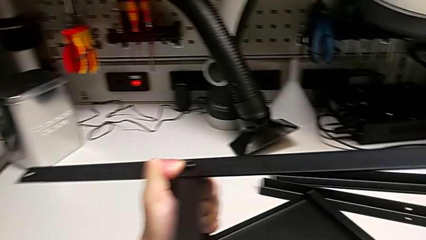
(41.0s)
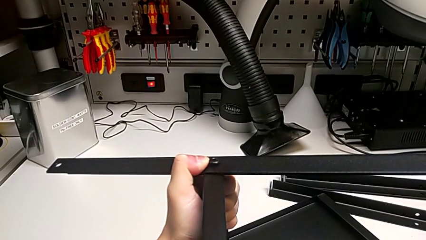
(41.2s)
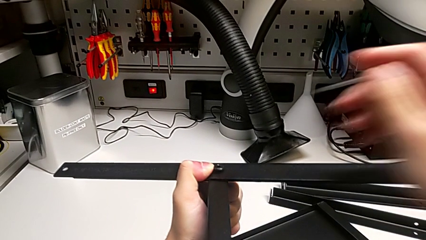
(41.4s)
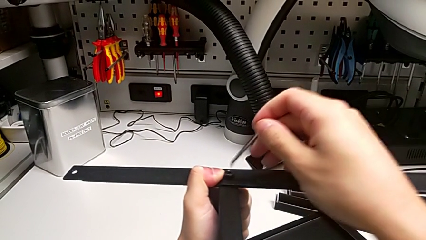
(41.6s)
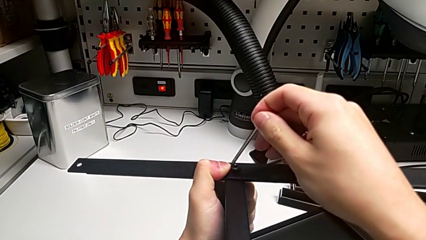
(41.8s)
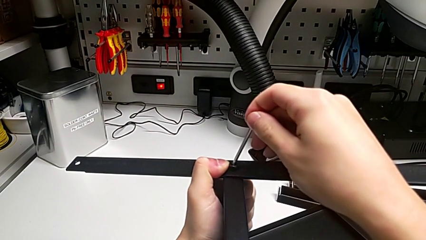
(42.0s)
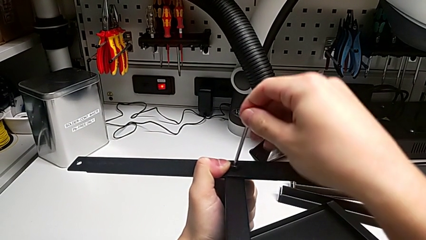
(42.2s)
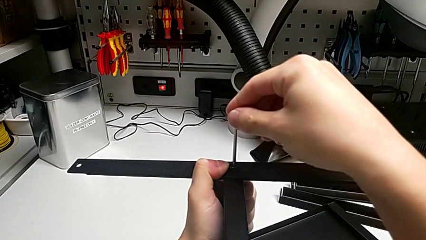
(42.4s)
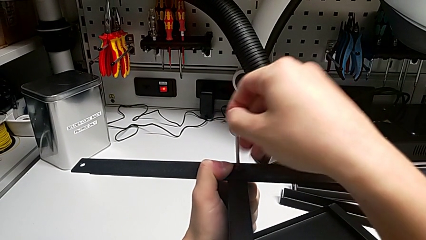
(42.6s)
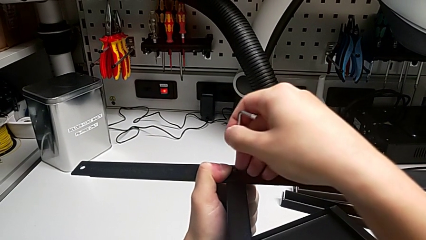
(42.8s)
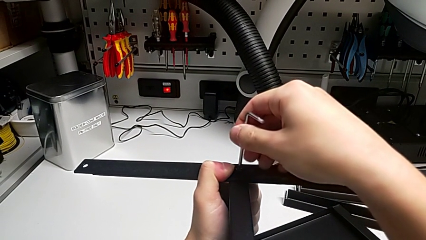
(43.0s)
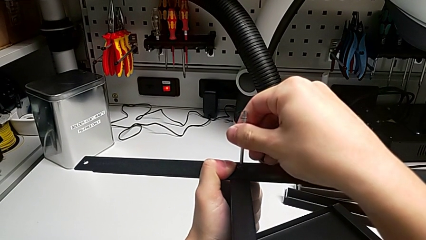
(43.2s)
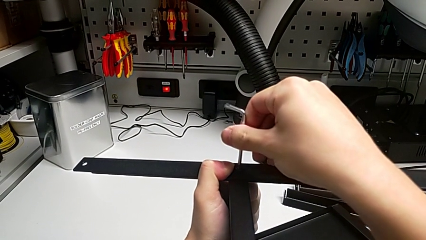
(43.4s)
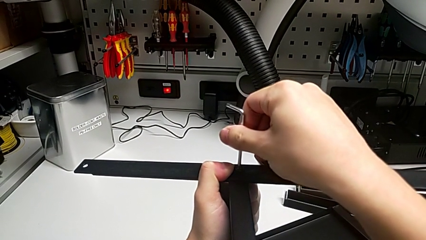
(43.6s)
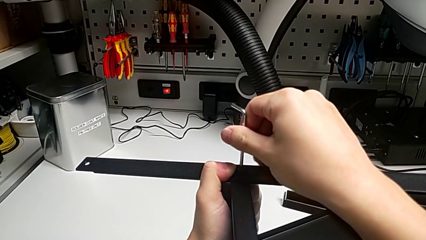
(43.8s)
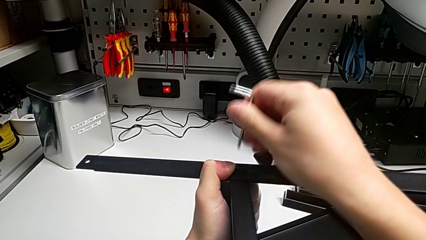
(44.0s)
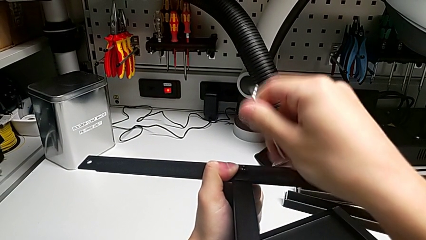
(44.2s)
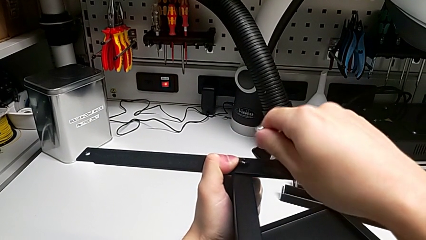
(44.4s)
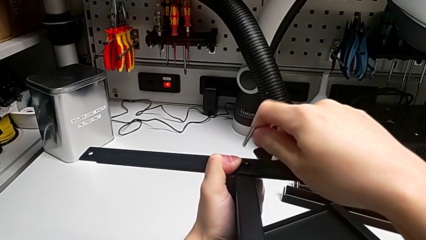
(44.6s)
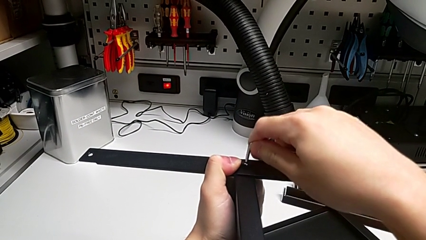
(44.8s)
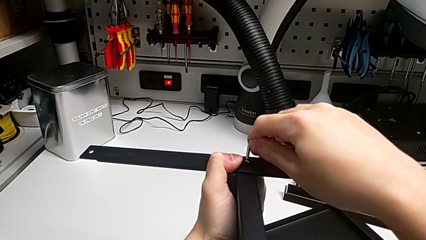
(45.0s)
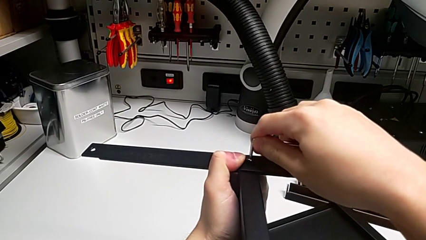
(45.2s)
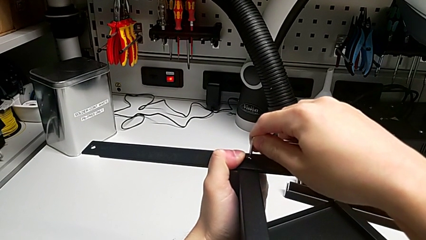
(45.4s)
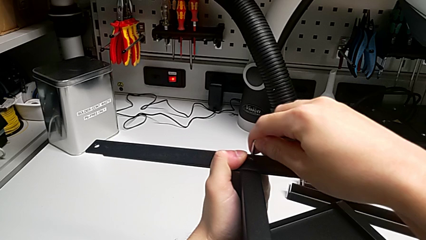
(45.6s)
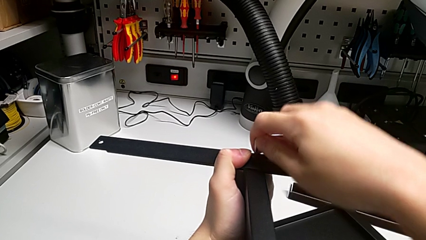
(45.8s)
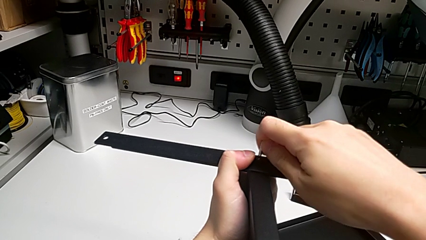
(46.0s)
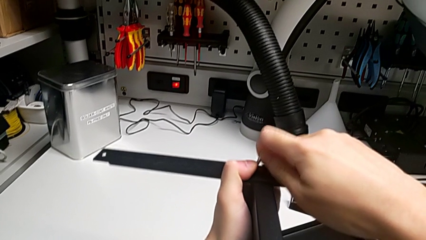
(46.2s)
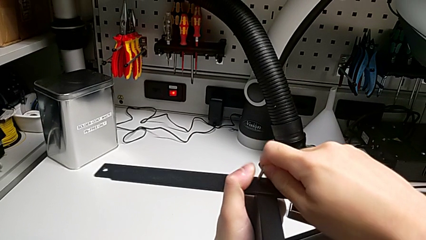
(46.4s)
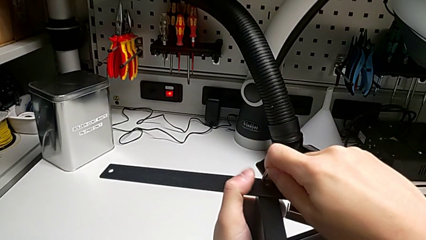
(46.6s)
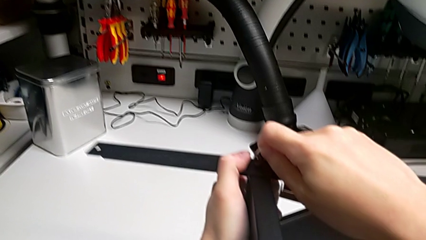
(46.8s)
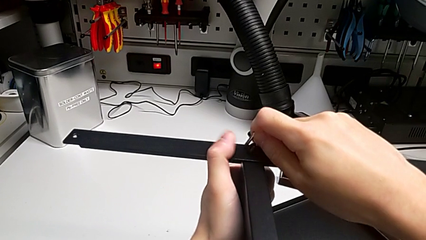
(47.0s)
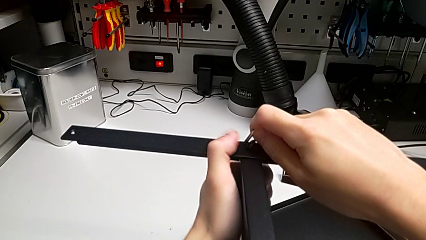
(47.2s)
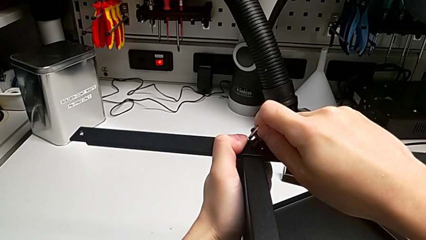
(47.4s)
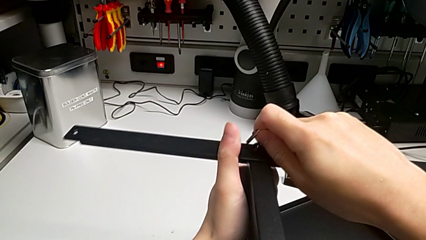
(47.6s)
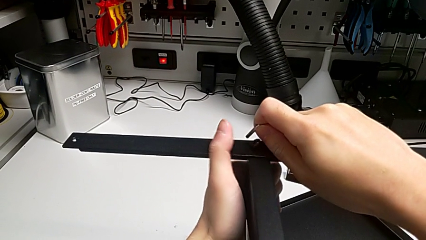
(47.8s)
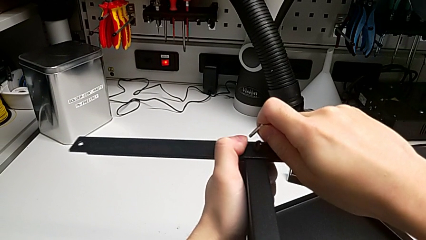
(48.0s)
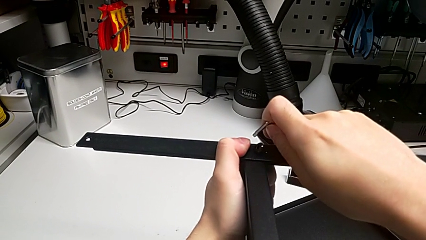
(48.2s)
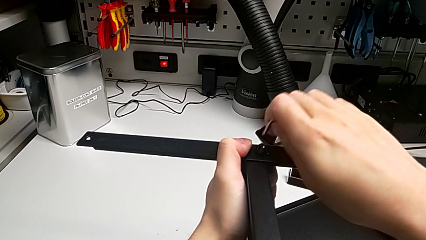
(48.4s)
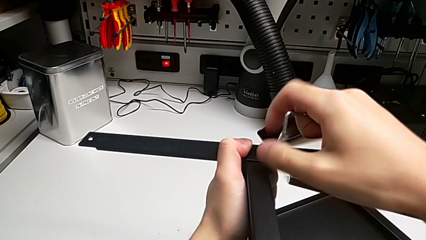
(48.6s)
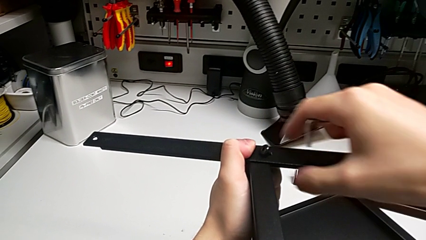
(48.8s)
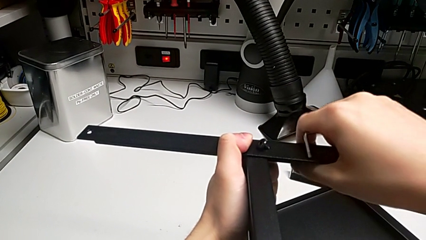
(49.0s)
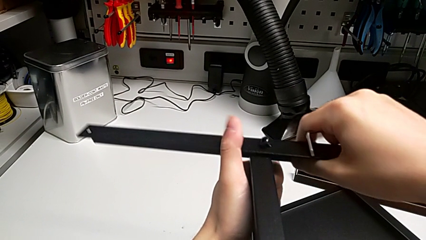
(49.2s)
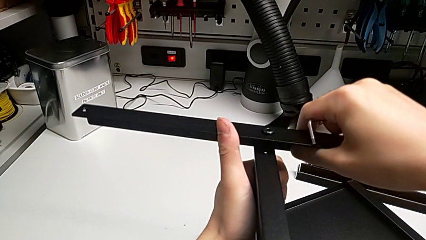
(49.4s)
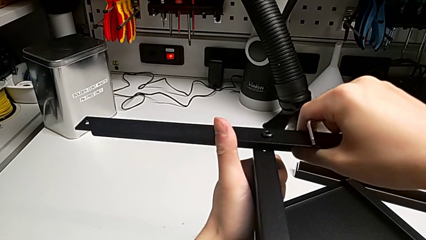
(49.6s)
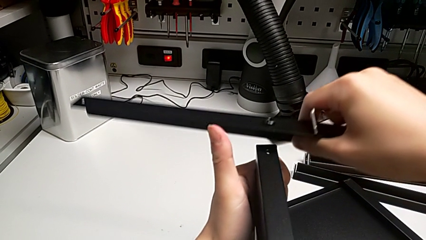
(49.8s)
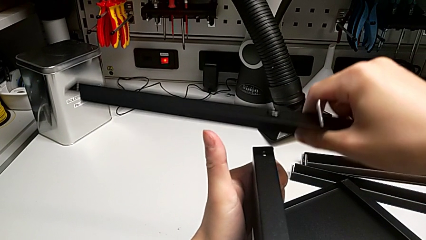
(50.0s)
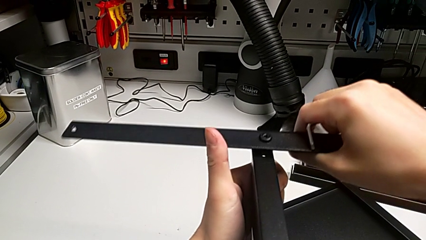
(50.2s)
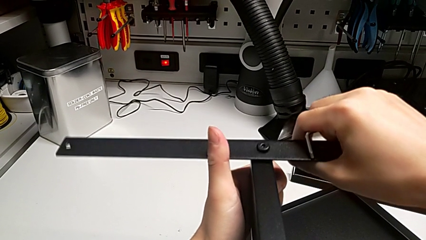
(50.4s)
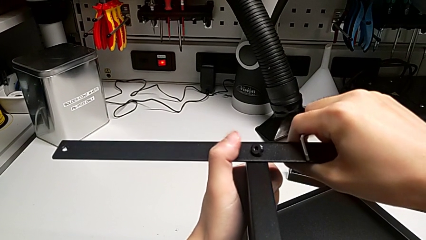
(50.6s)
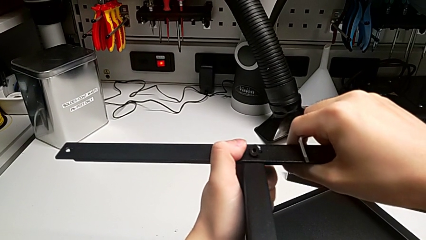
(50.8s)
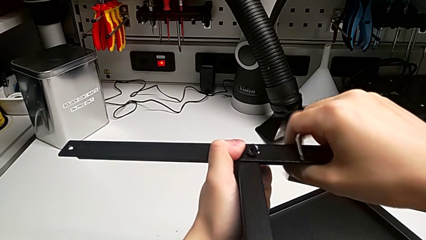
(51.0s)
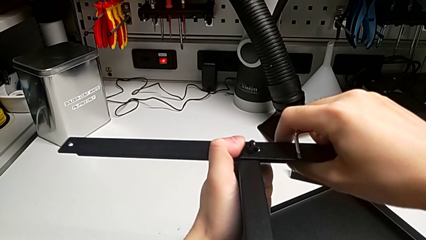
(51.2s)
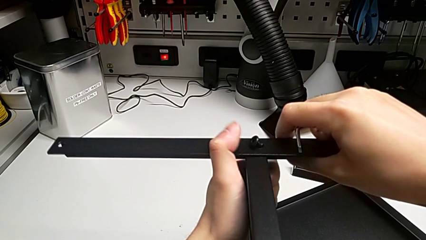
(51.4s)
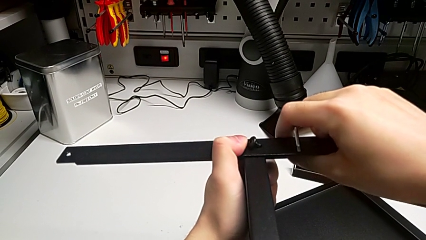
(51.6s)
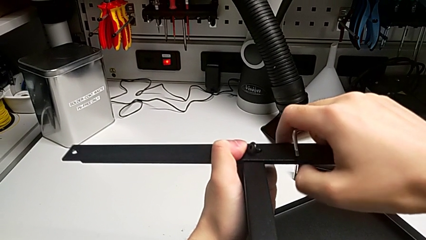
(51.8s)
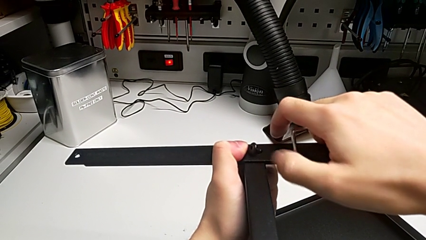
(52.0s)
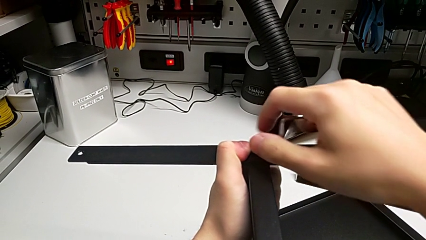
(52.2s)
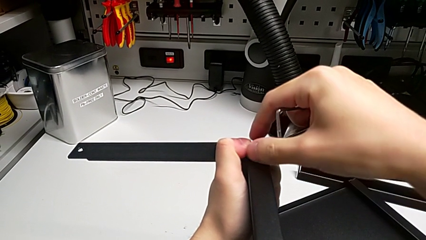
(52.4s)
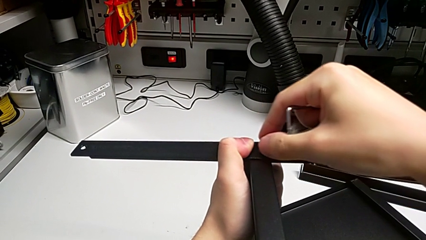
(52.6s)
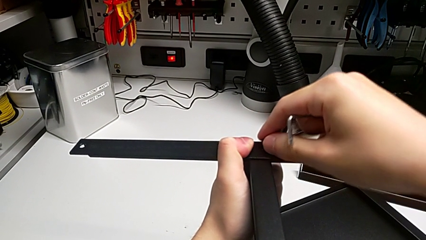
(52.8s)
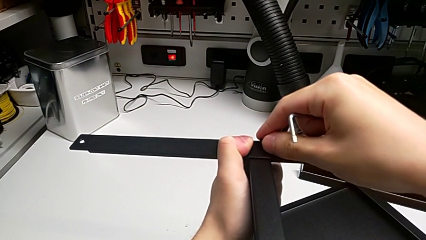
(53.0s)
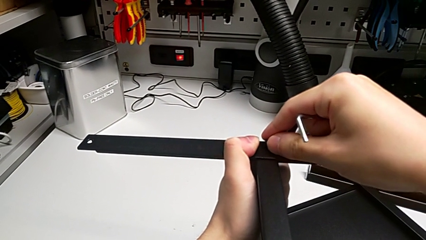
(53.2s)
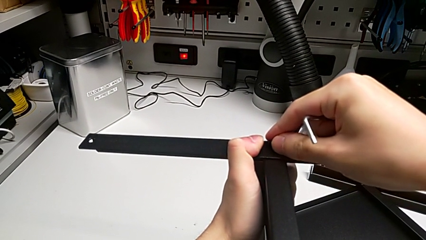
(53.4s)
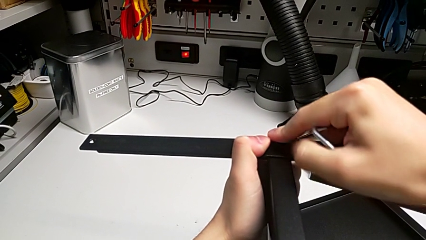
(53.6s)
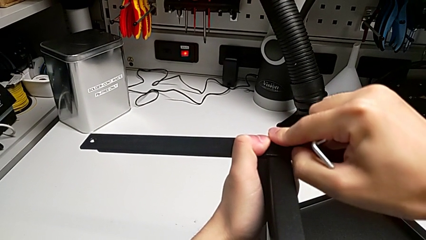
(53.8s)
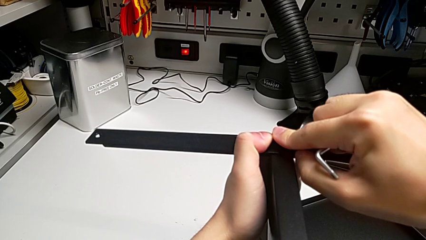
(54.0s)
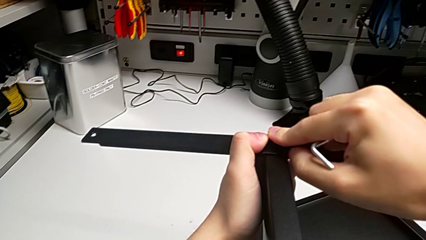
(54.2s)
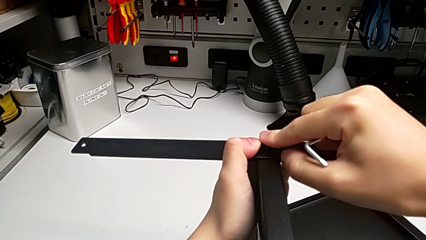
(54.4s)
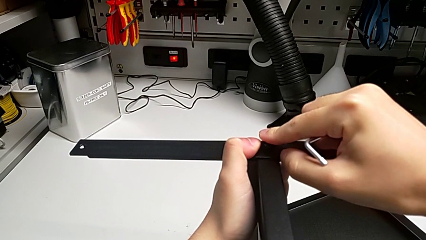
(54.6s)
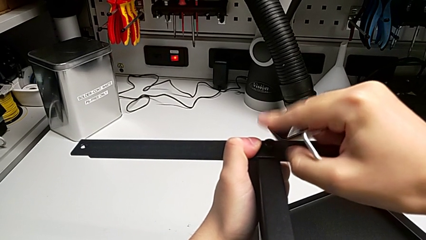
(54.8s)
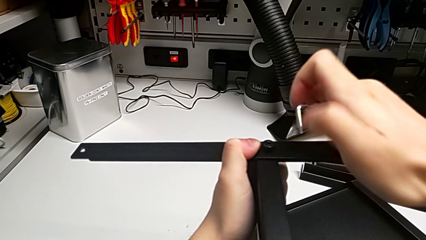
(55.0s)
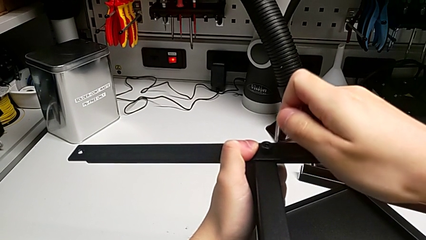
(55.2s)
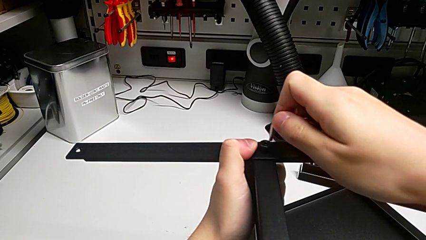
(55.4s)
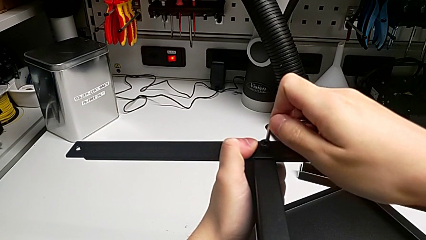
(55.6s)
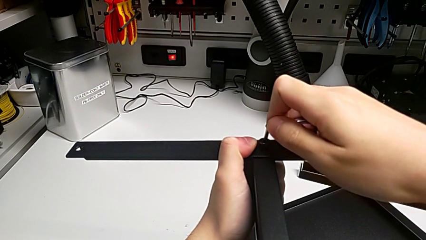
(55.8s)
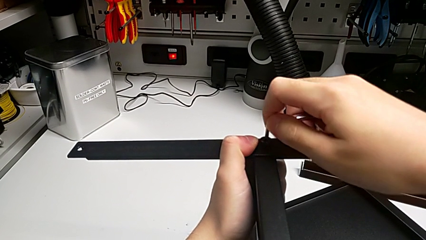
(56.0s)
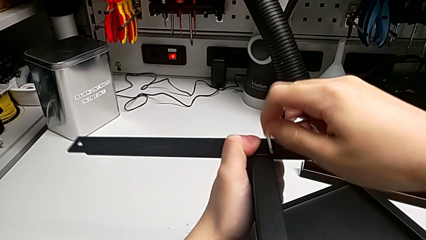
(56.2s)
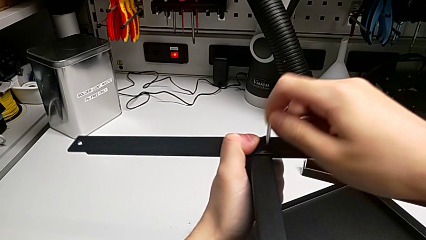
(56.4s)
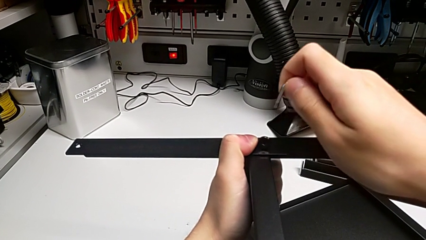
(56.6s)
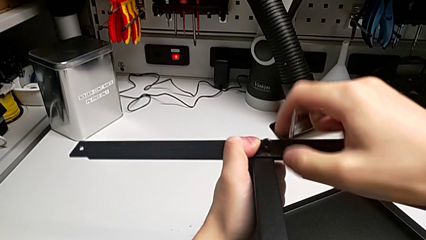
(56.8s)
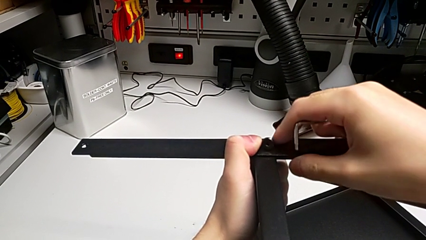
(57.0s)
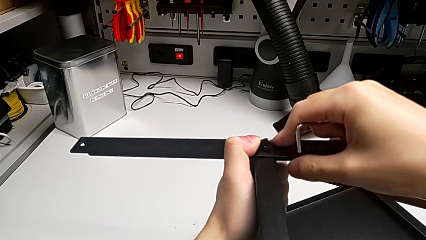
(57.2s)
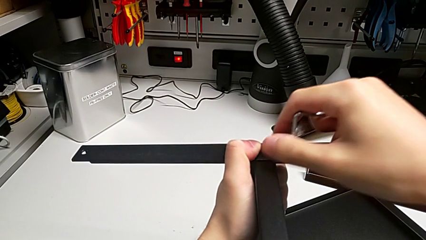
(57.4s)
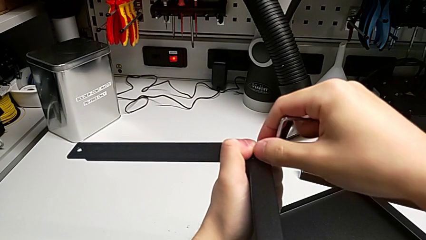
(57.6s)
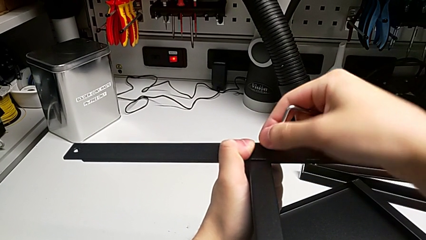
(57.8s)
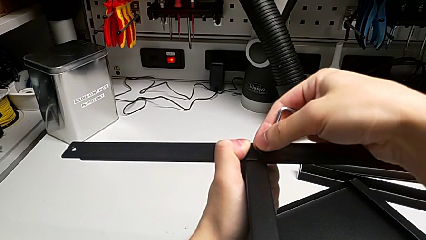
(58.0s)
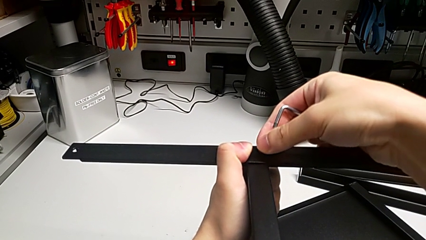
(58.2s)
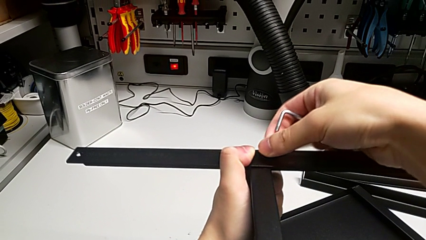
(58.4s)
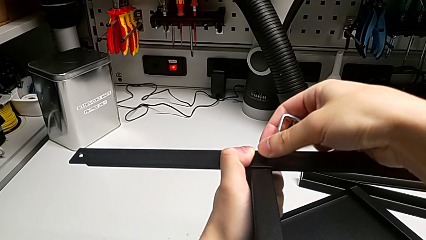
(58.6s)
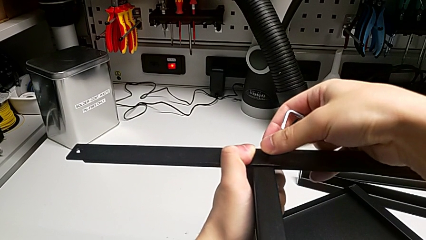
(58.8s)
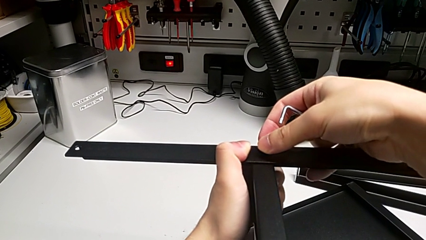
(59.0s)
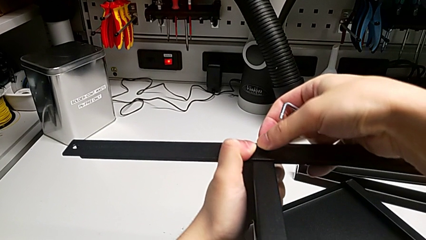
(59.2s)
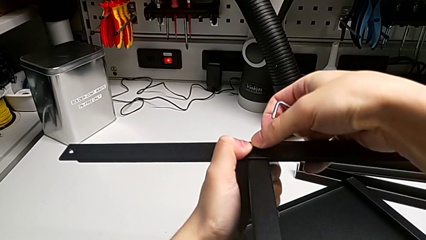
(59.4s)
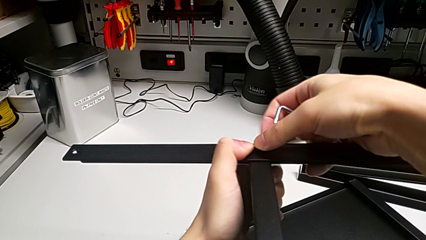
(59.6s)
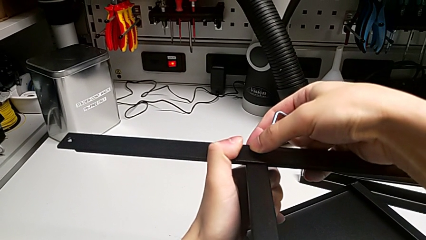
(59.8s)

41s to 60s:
The camera wearer is screwing the first leg into place. They insert the Allen wrench, screw the hex socket head and begin to align the first leg.
